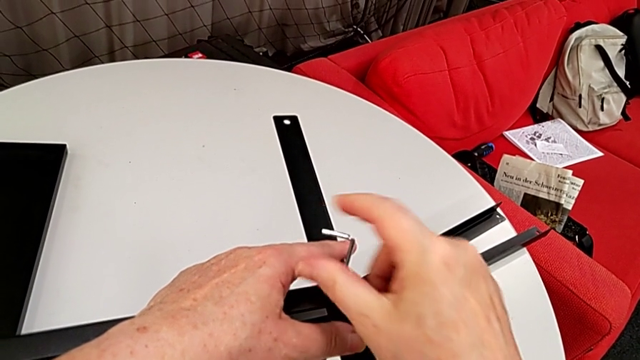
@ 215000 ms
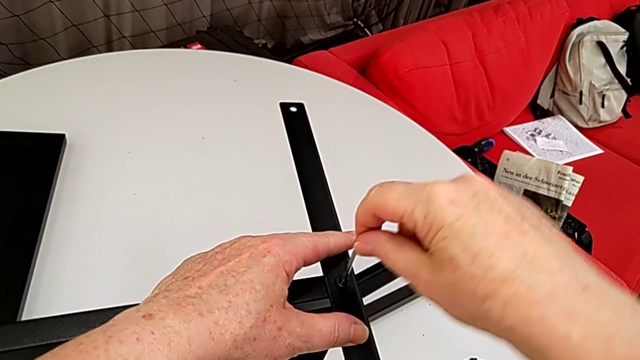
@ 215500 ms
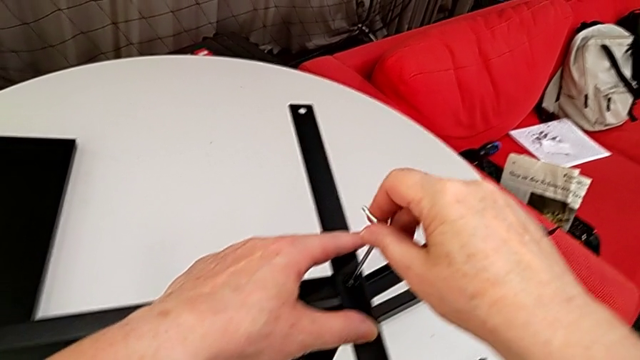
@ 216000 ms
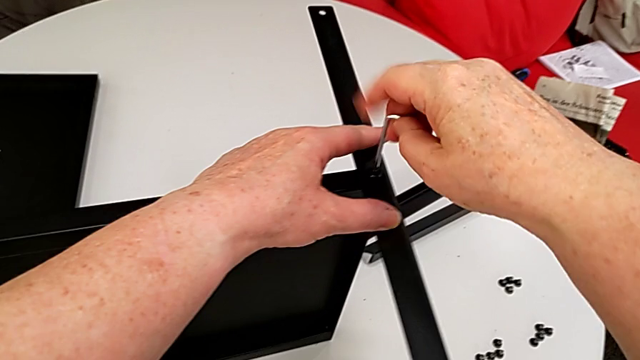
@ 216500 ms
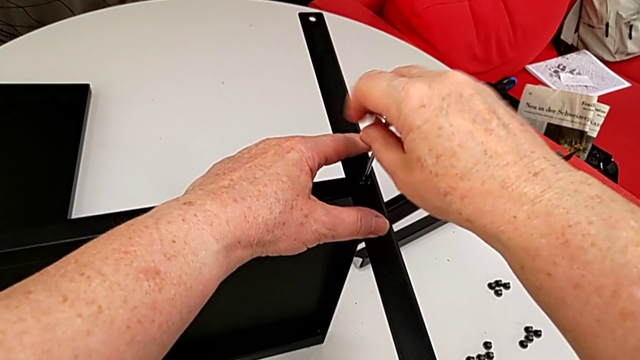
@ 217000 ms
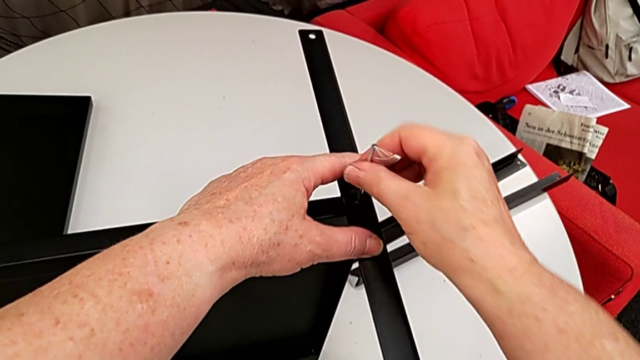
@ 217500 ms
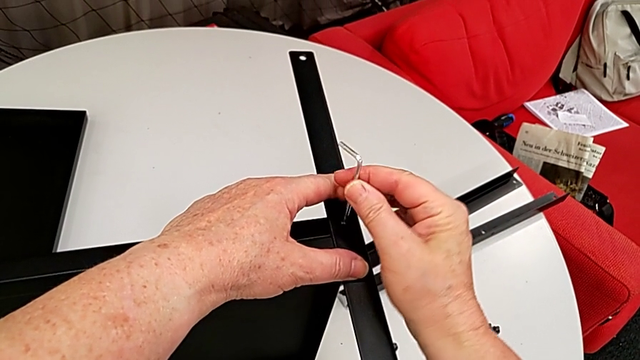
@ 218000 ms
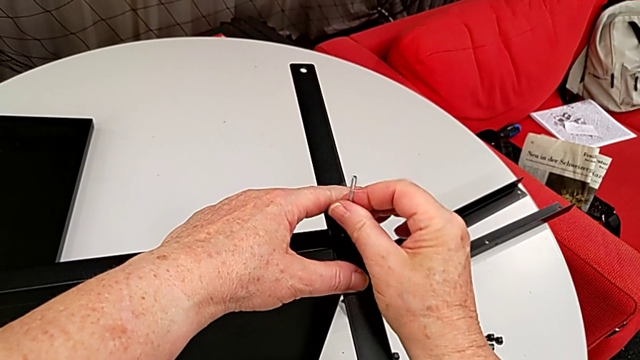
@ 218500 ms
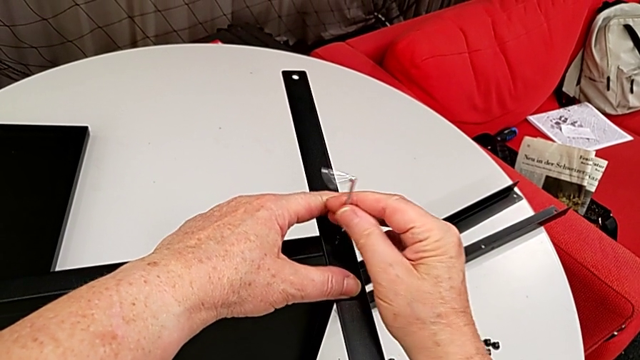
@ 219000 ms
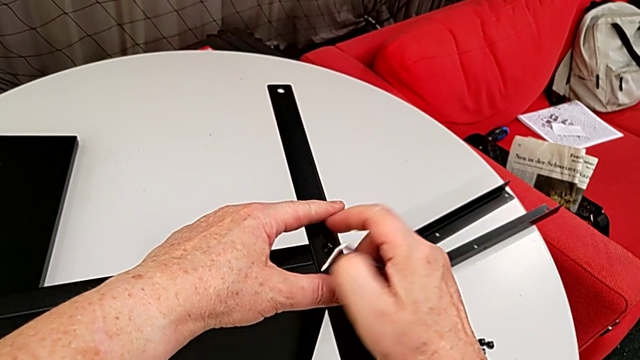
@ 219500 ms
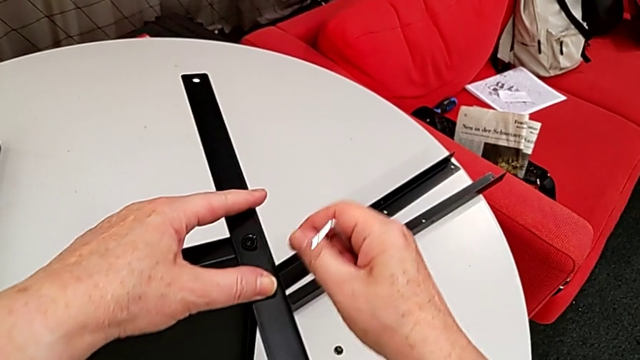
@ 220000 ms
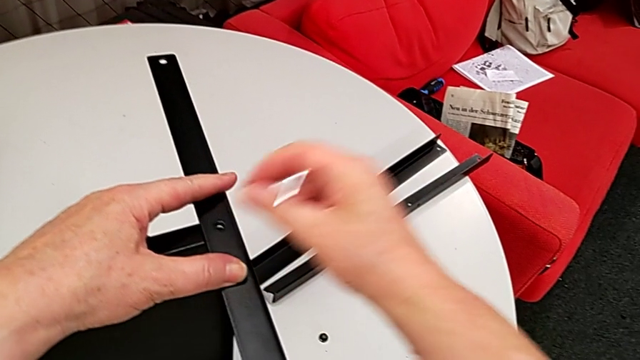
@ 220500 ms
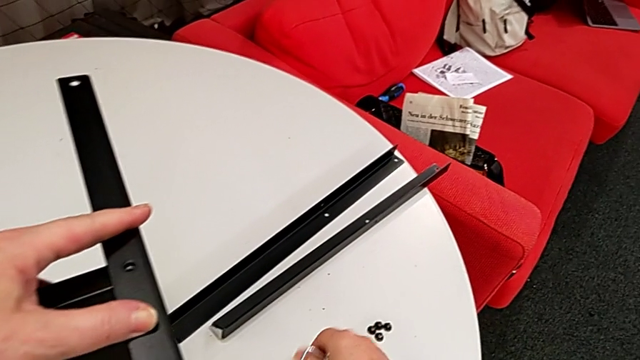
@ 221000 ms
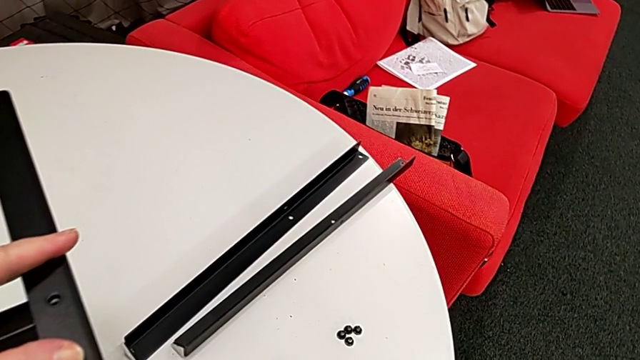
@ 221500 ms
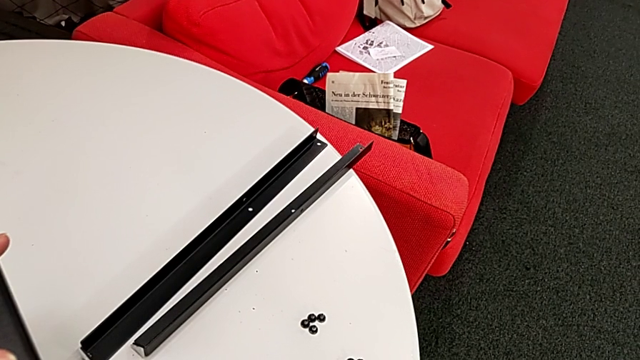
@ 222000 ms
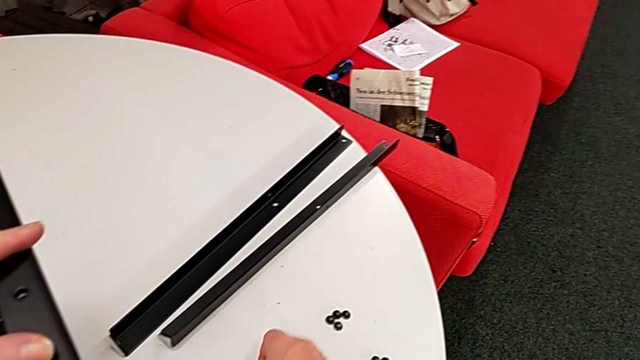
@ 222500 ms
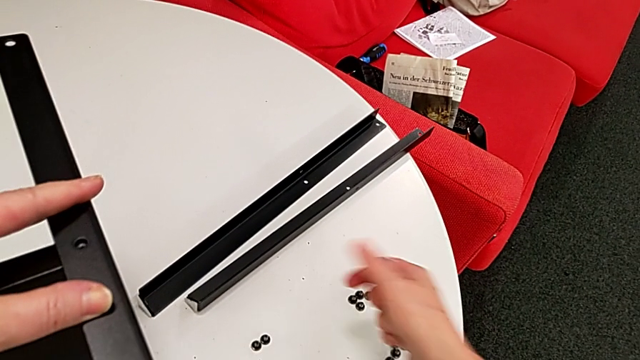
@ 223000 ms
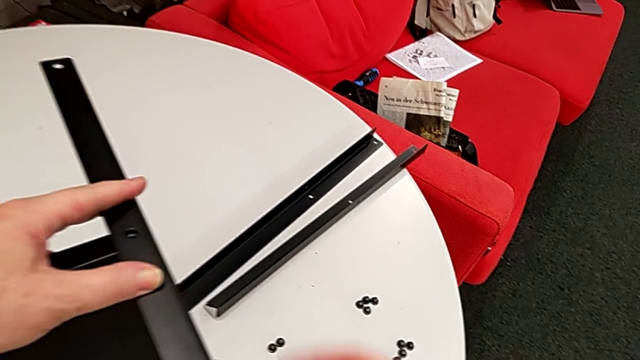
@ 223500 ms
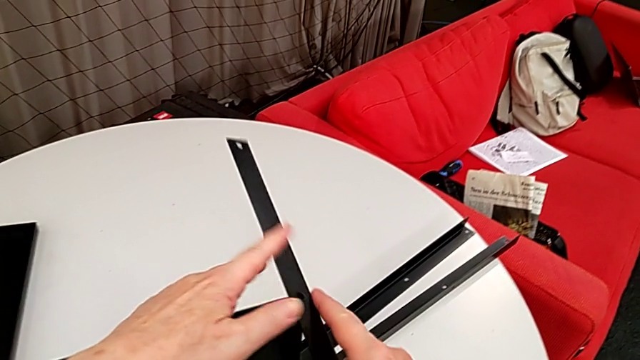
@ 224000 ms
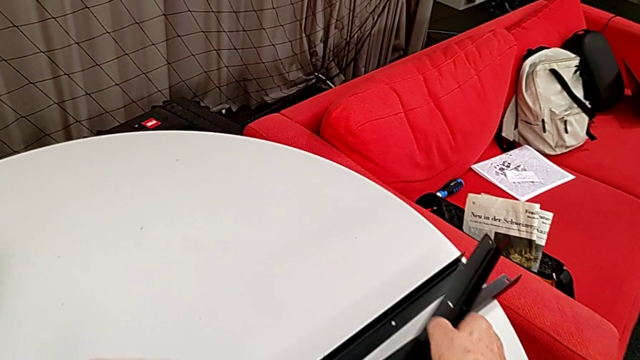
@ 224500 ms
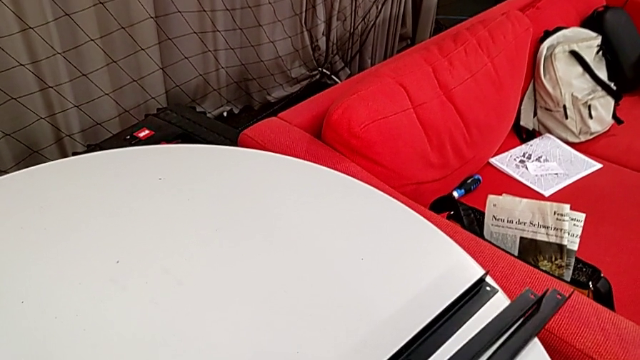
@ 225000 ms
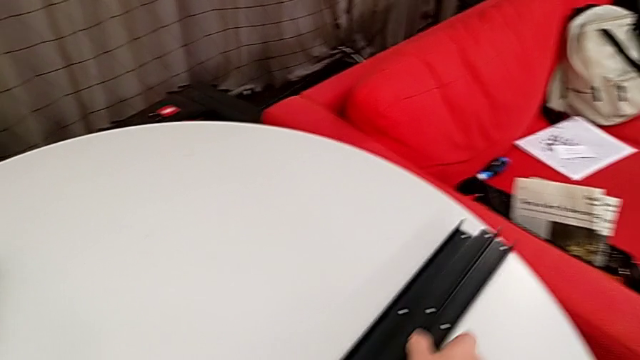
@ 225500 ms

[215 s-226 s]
The camera wearer is disassembling the third leg of the furniture. They keep unscrewing the hex socket head, withdraw the Allen wrench, disassemble the hex socket head and place it. They approach the third leg, disassemble it and place it.

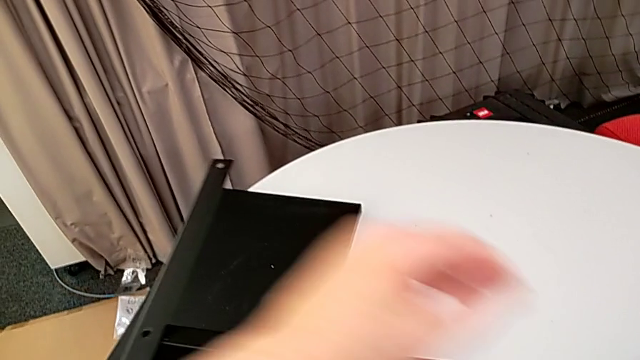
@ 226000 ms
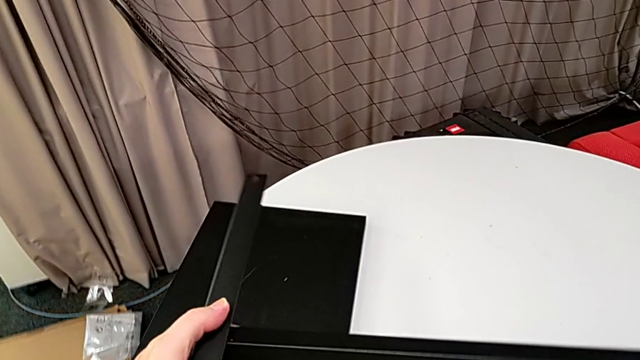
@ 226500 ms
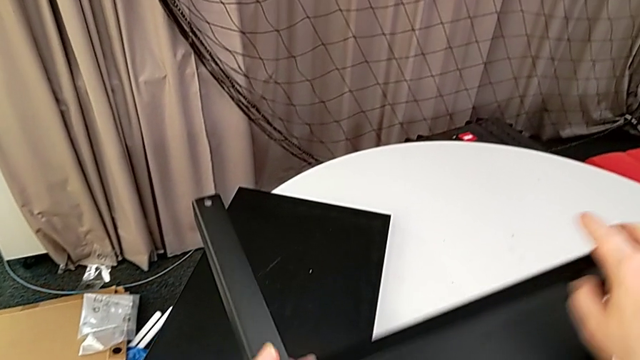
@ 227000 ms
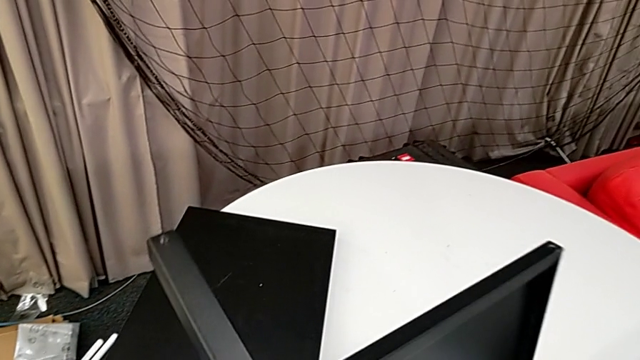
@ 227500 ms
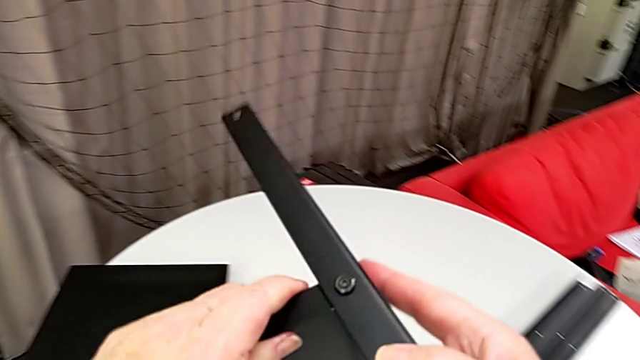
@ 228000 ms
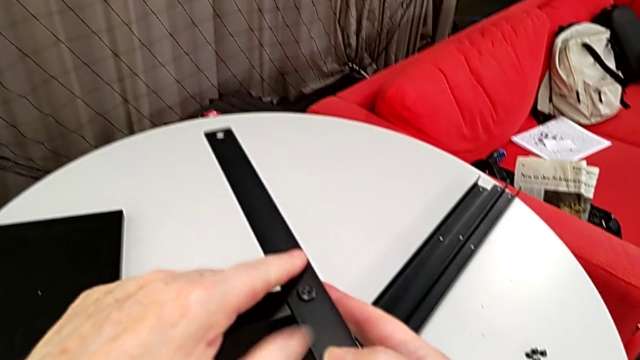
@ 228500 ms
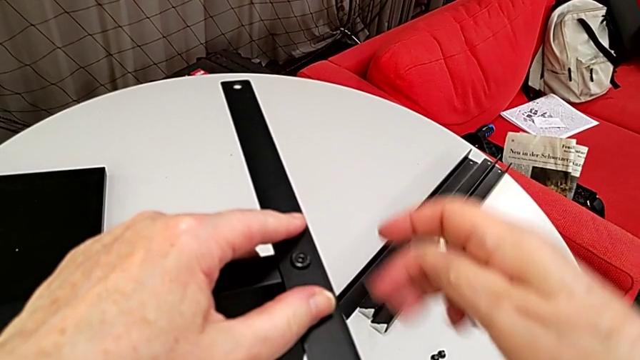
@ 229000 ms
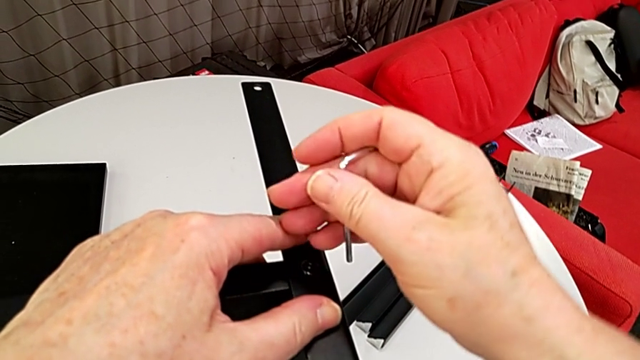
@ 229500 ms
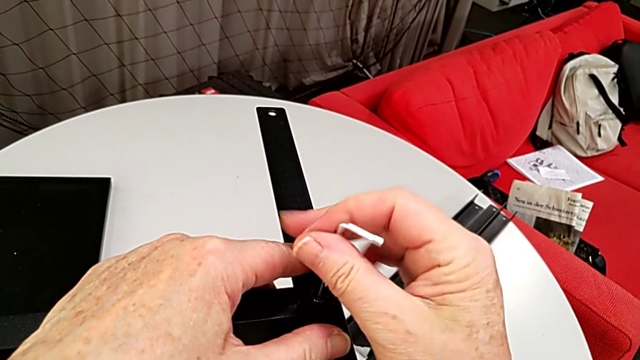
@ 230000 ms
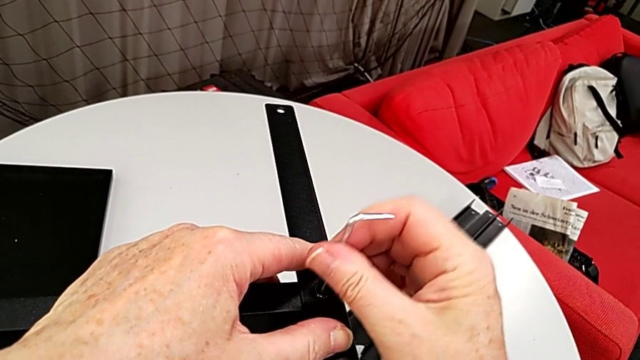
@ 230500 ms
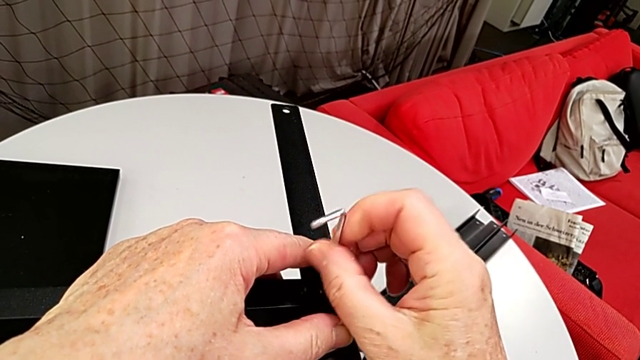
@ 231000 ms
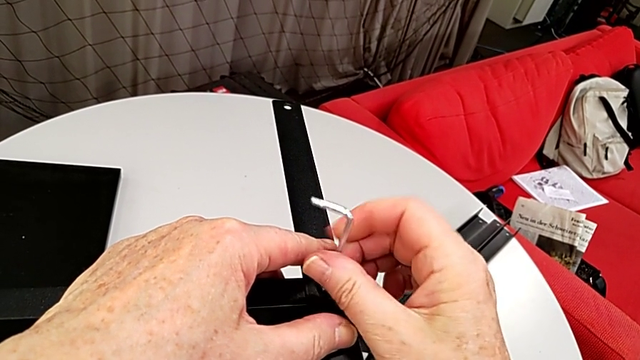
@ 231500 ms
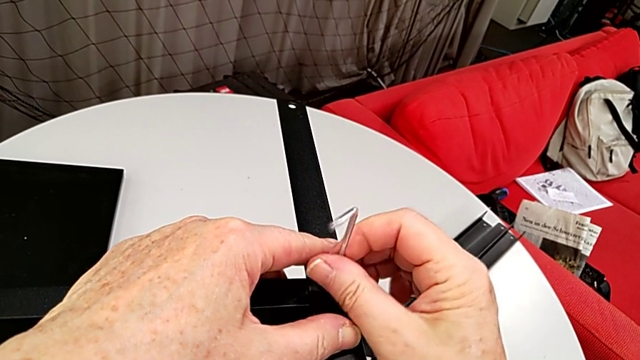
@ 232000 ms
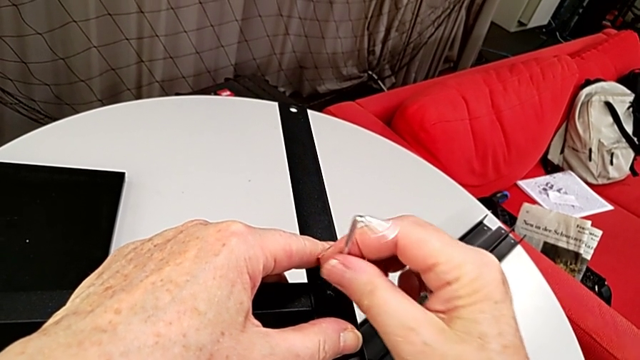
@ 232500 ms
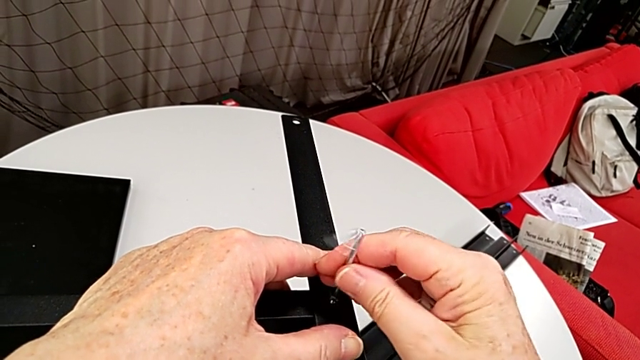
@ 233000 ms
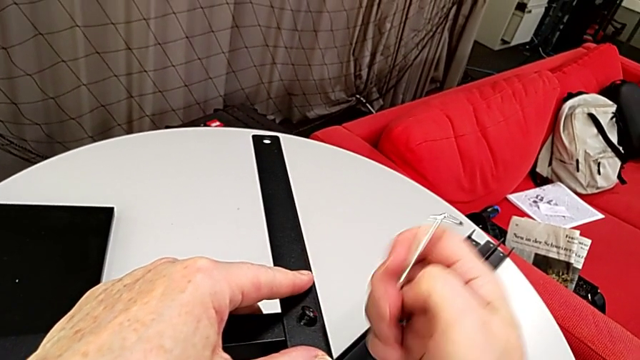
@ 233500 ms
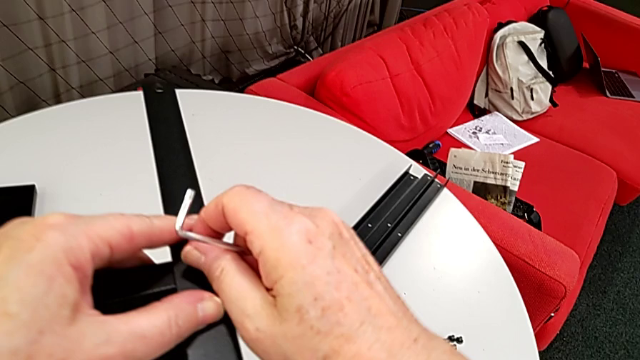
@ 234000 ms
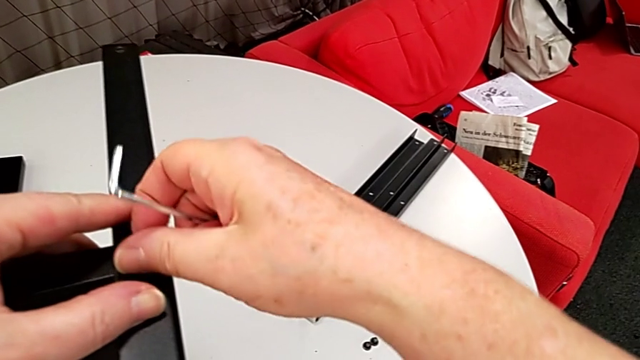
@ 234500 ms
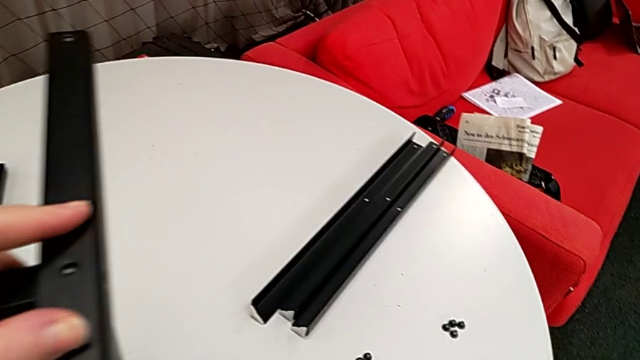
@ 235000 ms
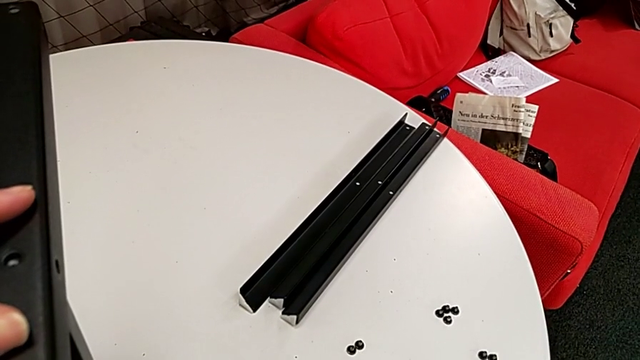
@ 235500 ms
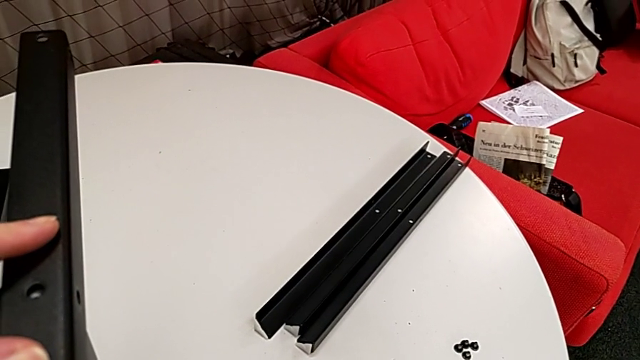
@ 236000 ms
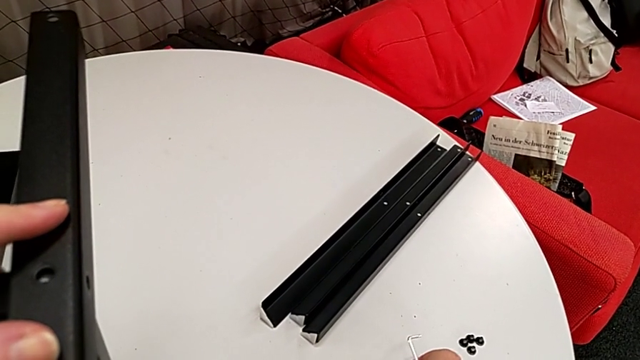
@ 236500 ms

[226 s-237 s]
The camera wearer is disassembling the rest of the furniture. They rotate the nightstand, approach the hex socket head, insert the Allen wrench, unscrew the hex socket head, withdraw the Allen wrench, disassemble the hex socket head and place it.
